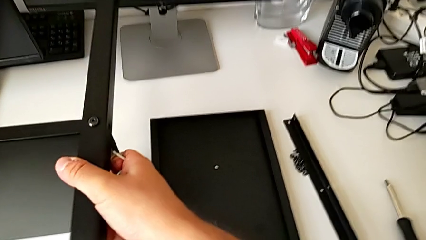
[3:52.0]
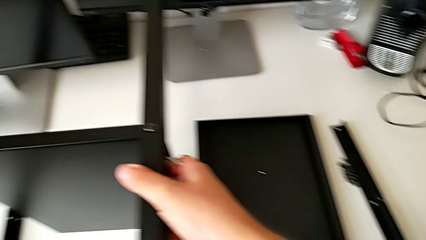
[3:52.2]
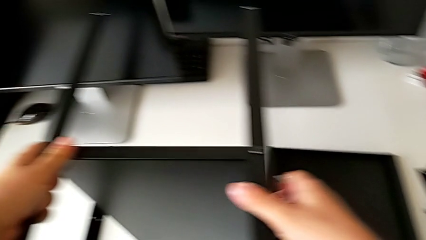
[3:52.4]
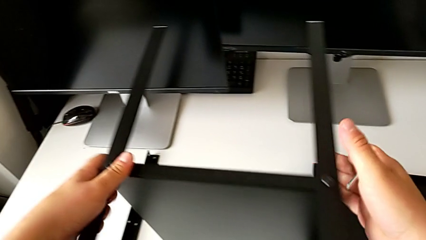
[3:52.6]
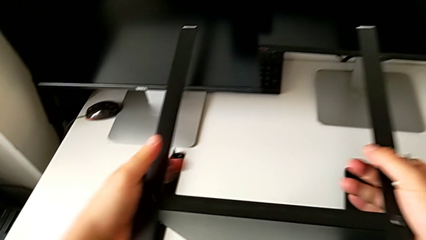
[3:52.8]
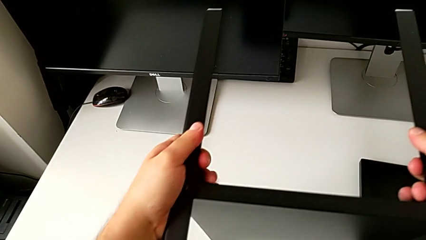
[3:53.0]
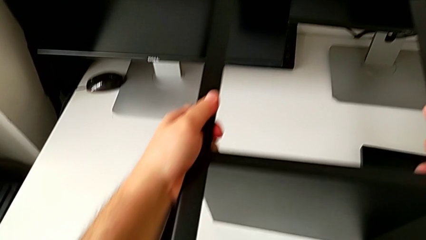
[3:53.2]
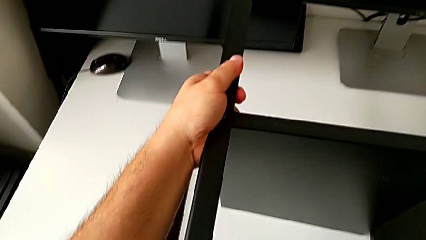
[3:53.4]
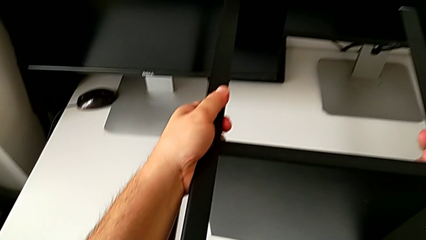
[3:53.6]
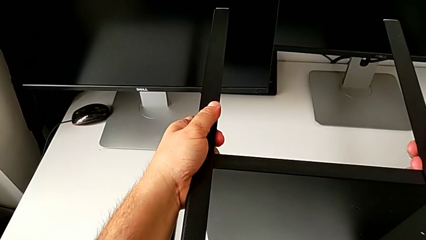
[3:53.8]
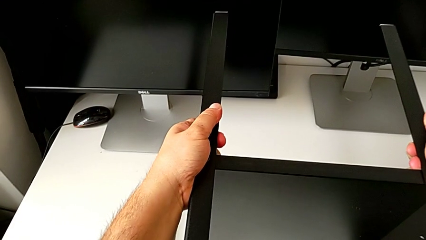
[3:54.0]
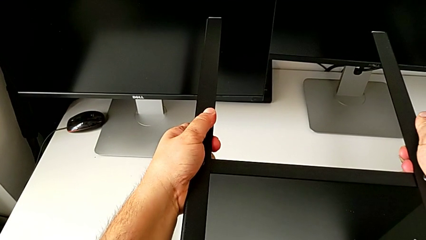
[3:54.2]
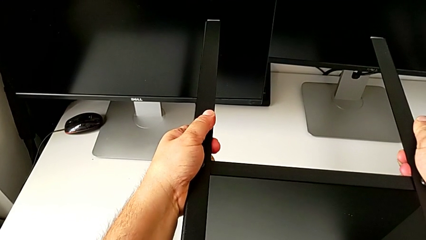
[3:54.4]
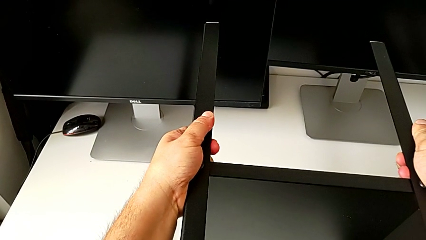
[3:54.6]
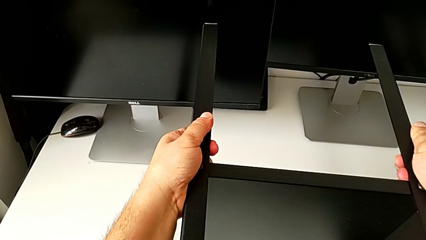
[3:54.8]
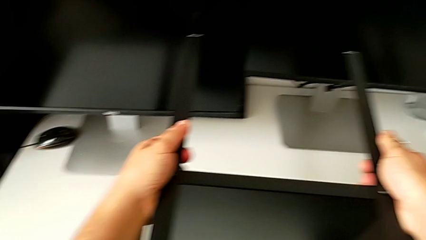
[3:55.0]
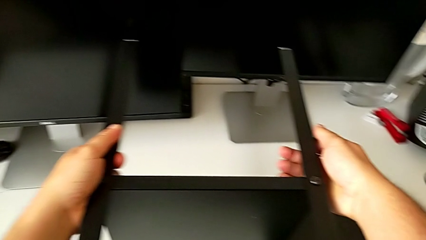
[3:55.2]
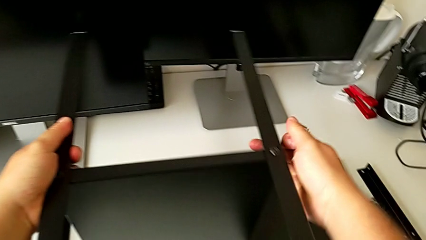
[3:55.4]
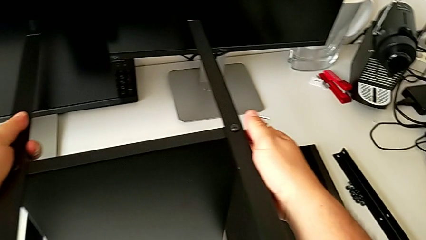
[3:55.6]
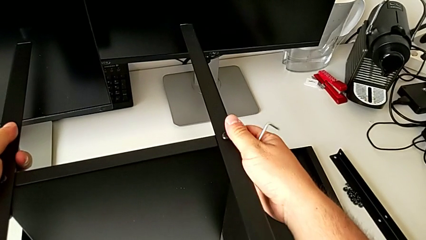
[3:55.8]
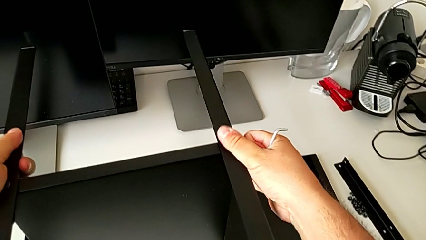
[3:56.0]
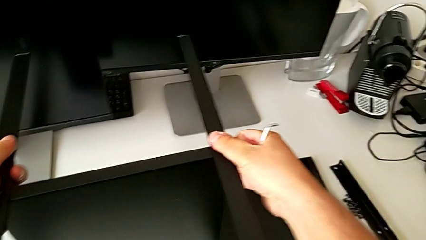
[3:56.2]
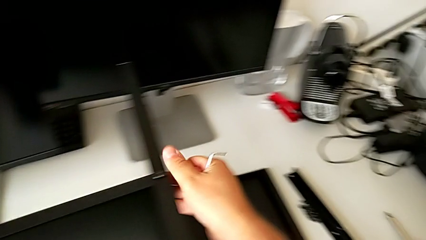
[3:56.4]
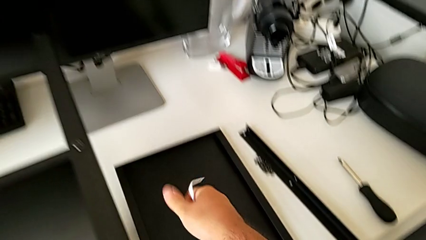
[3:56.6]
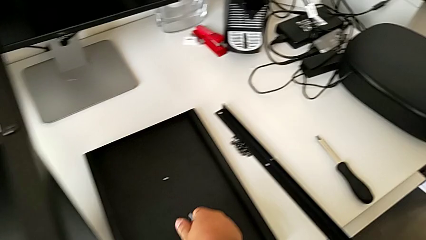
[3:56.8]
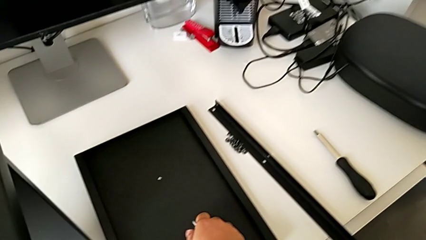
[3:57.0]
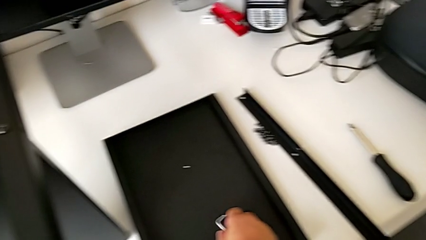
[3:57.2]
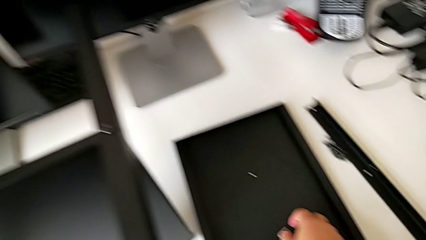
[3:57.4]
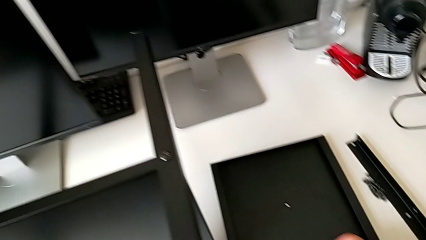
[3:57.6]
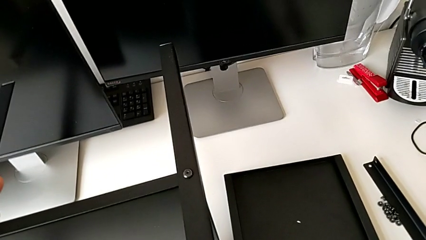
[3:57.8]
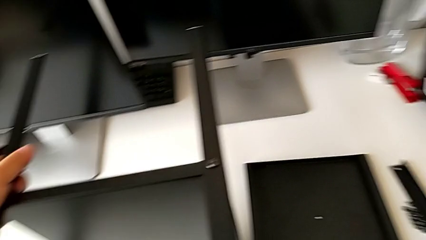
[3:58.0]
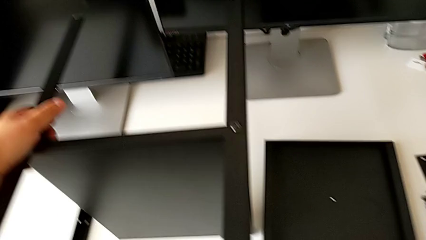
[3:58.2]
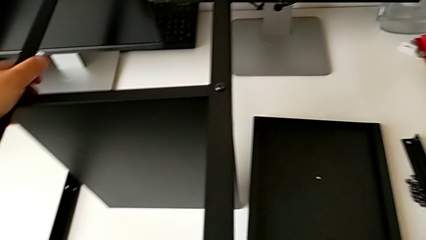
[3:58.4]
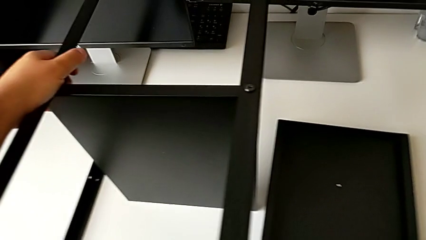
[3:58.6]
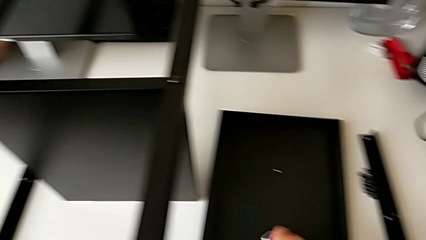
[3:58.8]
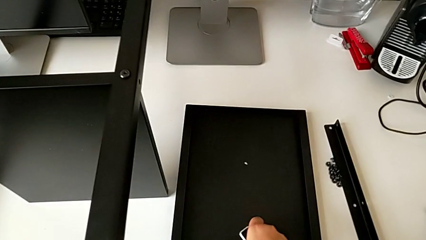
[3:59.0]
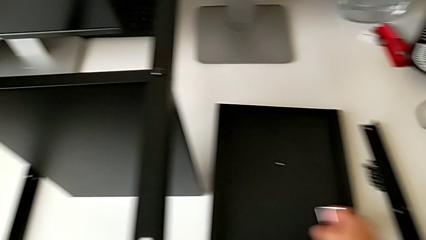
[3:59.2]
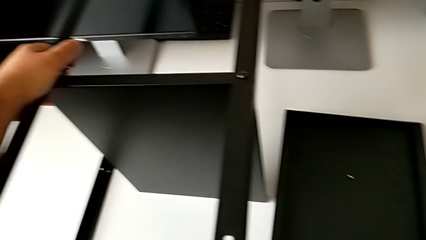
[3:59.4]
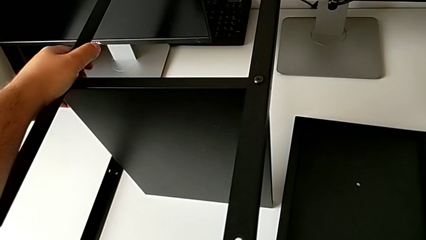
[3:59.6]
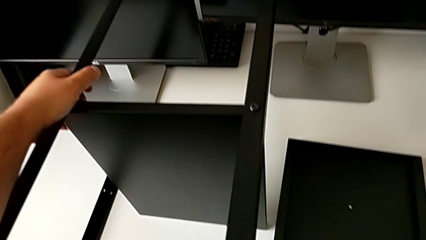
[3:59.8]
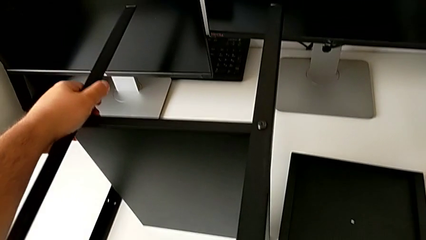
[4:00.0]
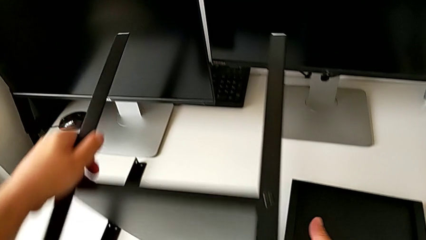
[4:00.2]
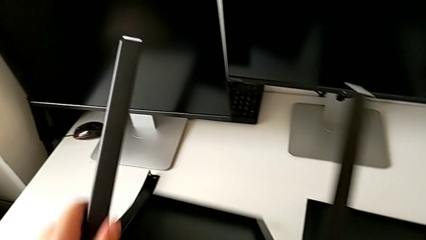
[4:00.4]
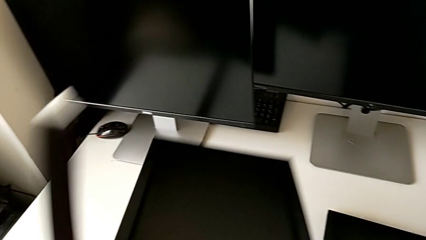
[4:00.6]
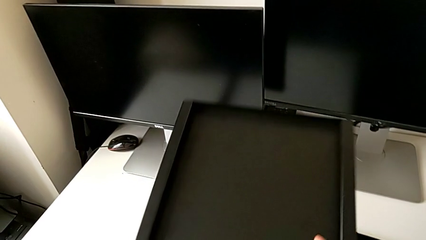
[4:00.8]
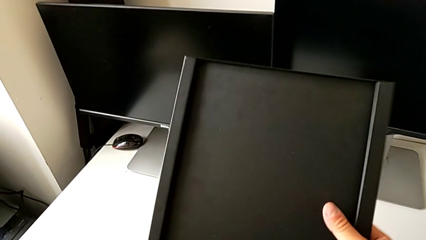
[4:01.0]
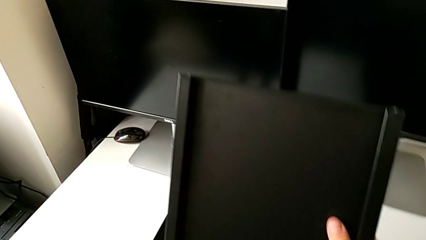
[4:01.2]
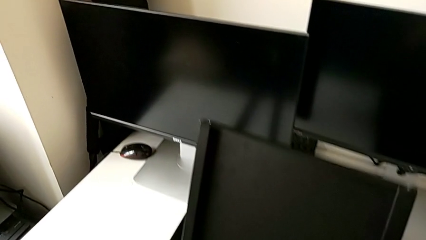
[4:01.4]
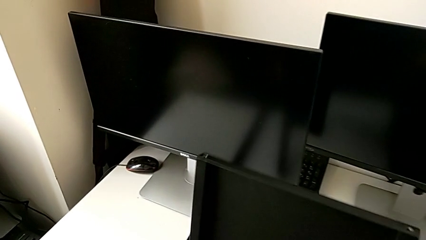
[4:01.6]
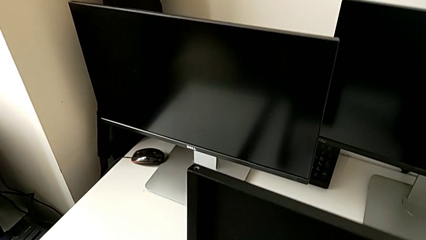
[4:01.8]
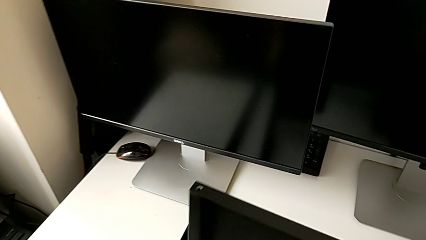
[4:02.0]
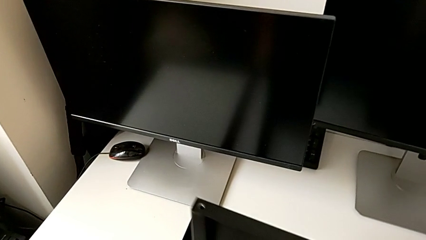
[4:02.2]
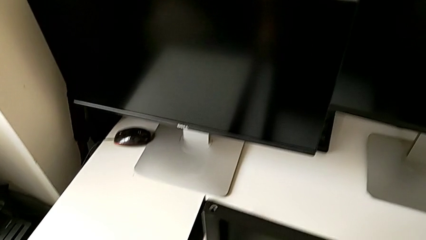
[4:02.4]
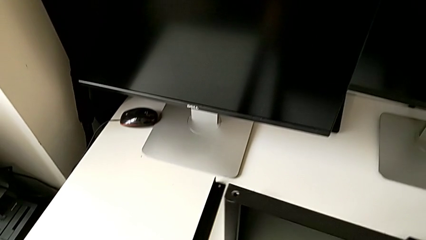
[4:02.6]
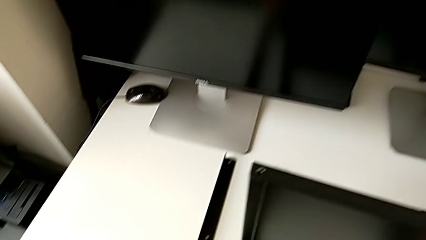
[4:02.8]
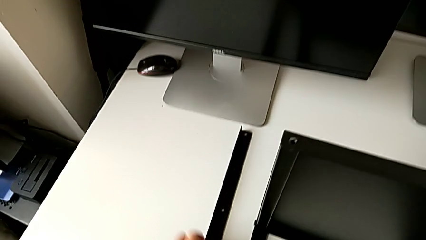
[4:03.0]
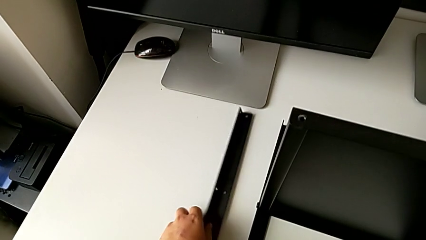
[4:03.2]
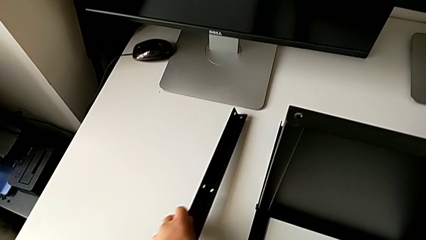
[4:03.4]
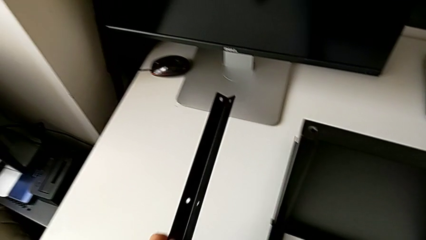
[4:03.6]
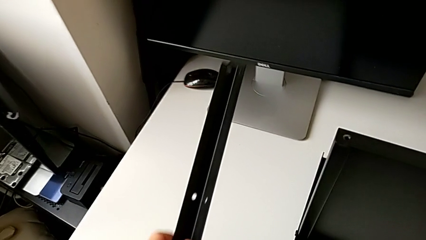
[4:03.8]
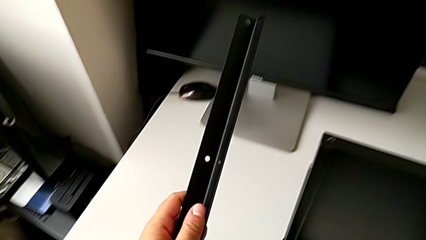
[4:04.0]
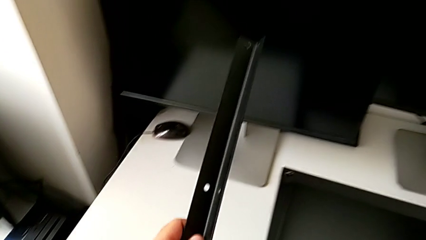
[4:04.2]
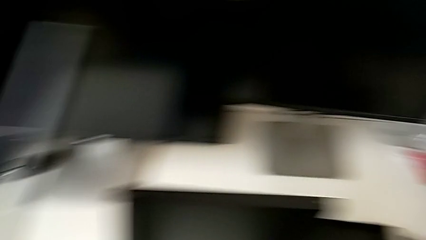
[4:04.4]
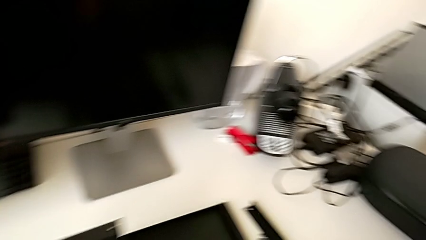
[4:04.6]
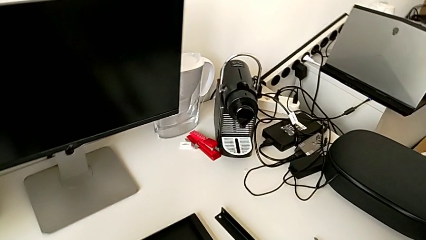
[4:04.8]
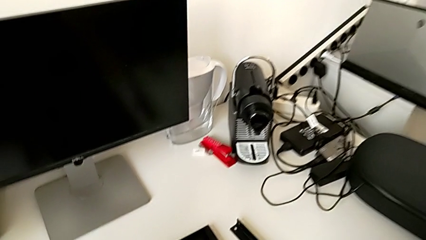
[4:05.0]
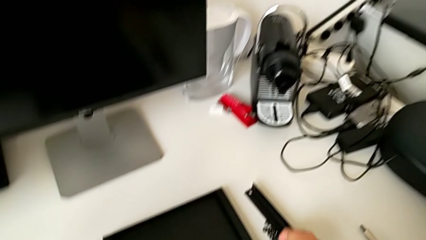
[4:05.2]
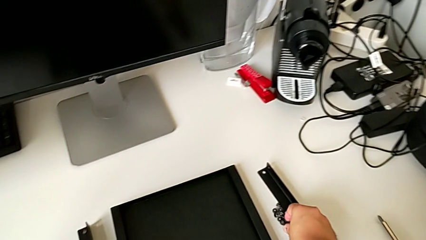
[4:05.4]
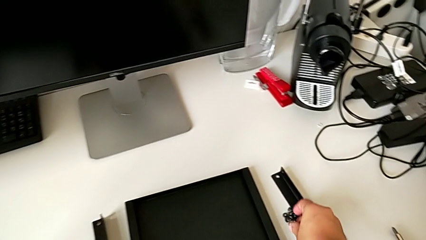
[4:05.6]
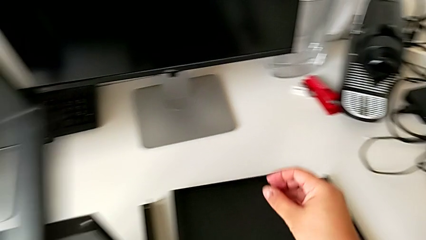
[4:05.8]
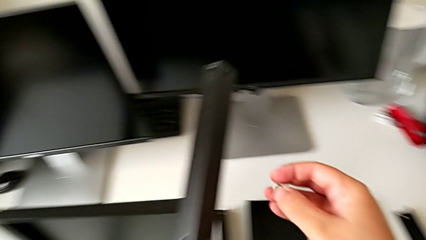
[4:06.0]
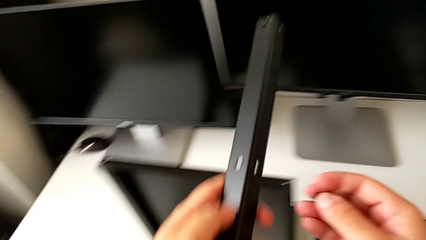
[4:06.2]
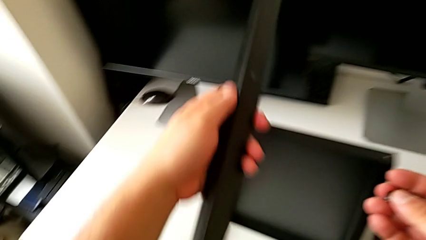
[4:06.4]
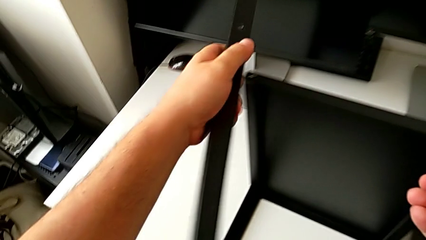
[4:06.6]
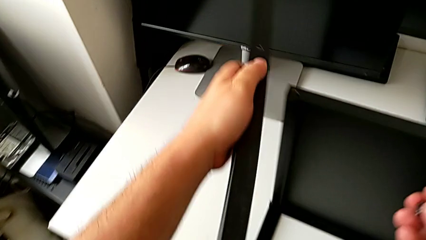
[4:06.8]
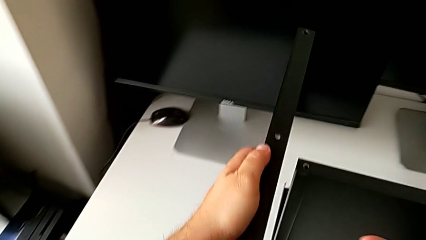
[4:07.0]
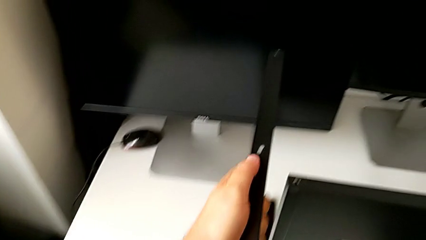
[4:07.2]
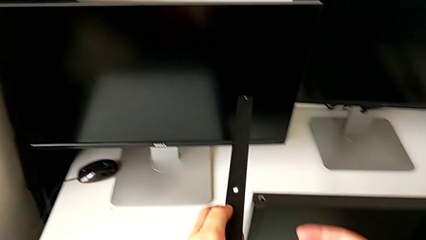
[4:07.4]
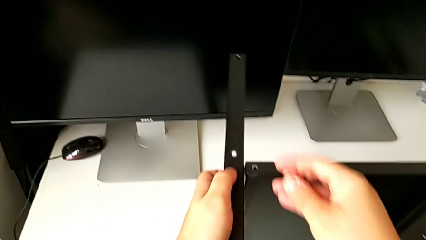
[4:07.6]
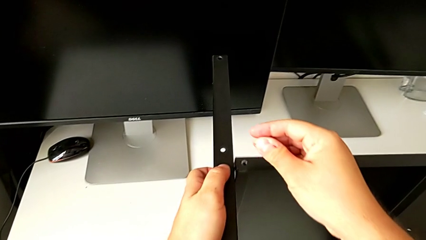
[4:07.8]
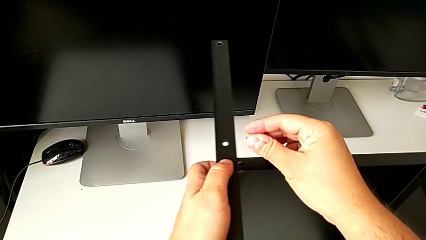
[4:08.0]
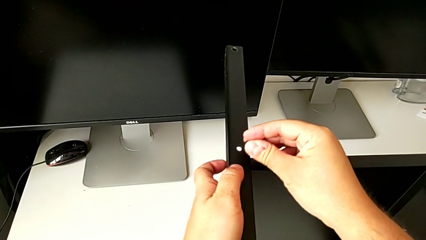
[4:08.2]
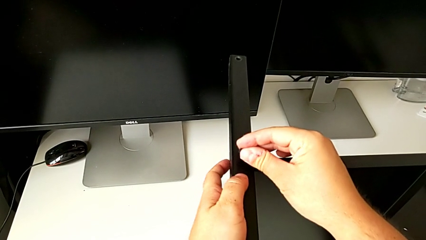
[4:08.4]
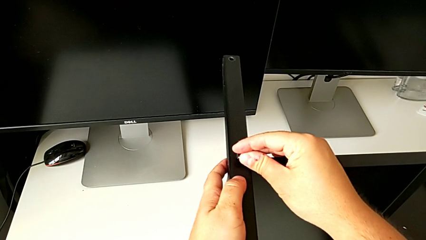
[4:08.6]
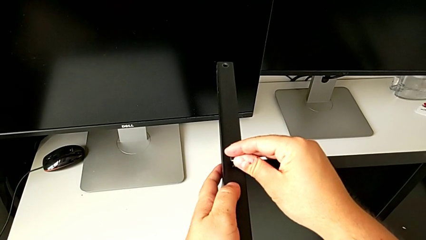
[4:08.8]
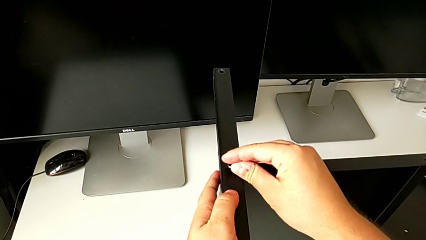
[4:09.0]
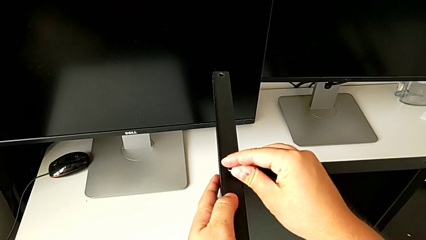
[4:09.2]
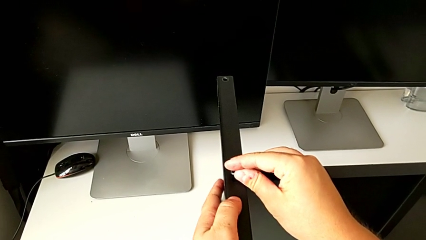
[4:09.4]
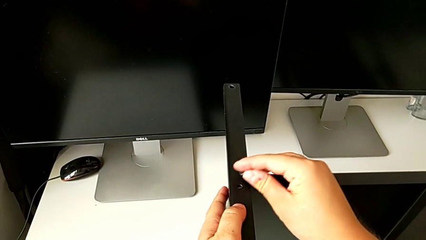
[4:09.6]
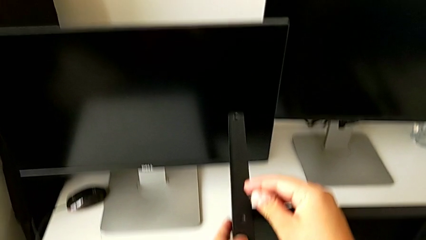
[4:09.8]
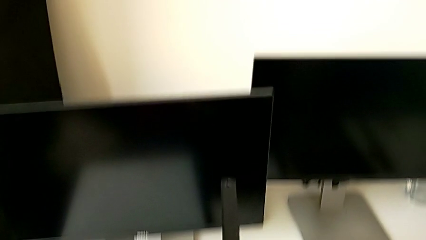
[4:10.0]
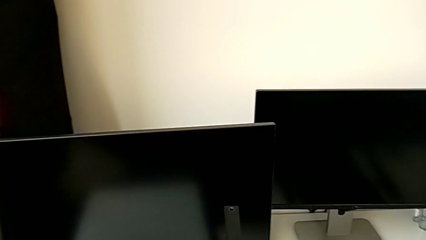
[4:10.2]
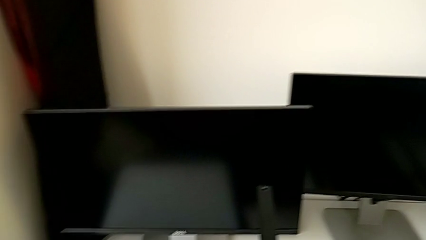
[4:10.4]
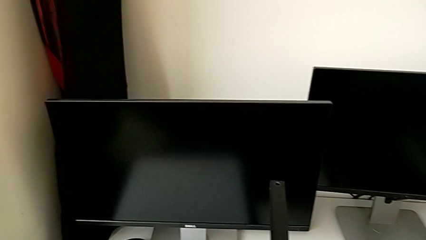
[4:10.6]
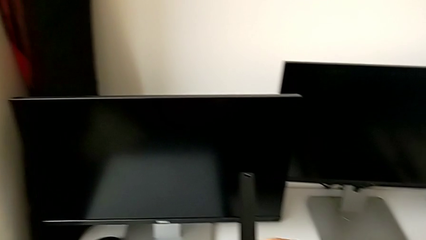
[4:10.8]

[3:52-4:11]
The camera wearer is assembling the third leg to the shelf. They place the Allen wrench, rotate the tray, grab the leg, grab the hex socket head and insert it.
